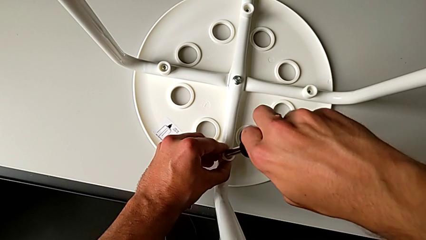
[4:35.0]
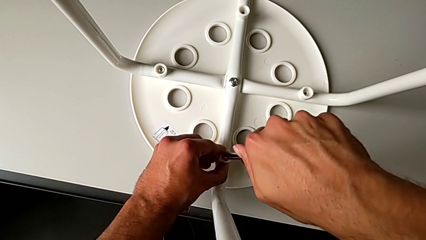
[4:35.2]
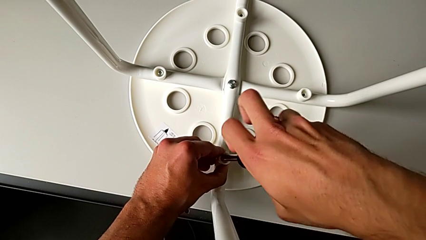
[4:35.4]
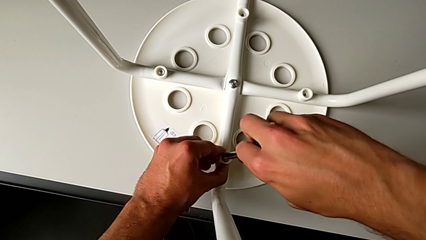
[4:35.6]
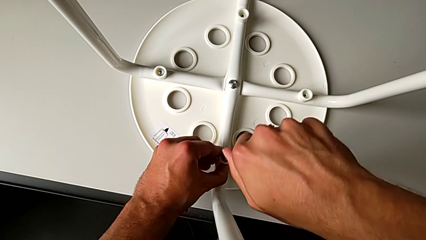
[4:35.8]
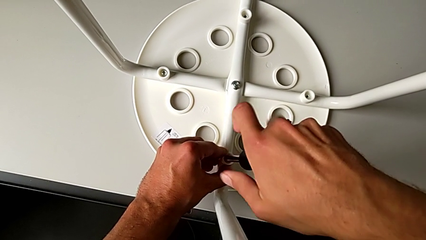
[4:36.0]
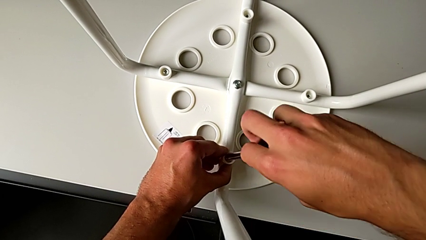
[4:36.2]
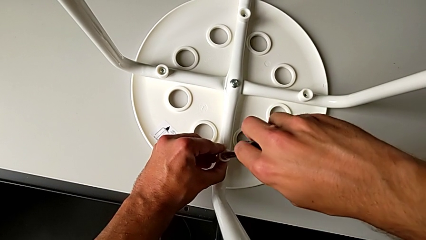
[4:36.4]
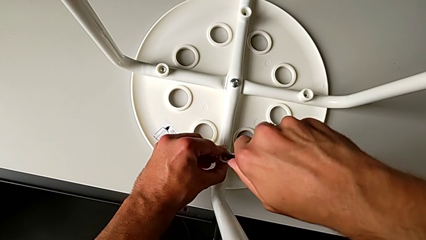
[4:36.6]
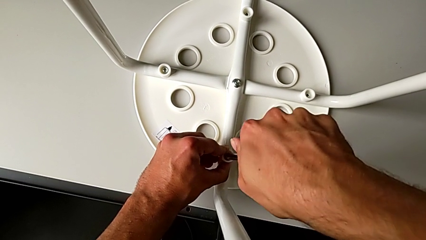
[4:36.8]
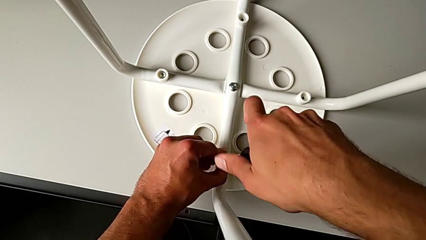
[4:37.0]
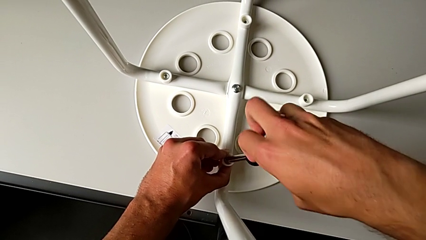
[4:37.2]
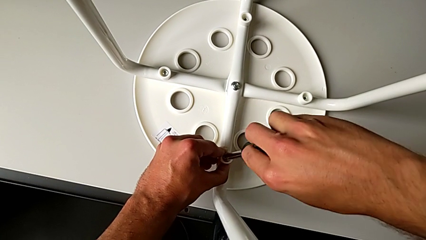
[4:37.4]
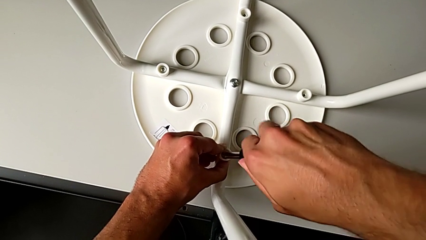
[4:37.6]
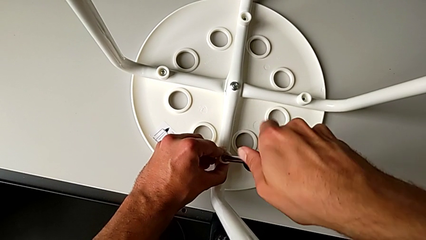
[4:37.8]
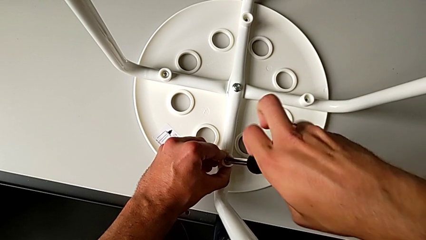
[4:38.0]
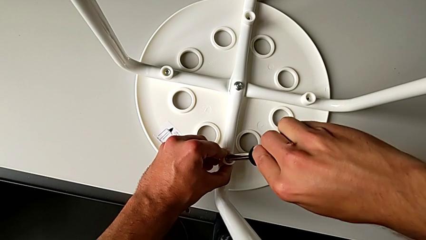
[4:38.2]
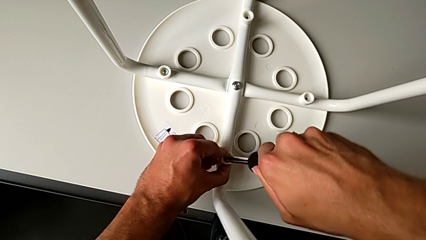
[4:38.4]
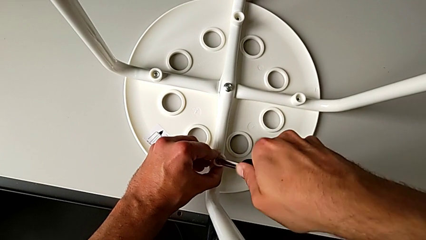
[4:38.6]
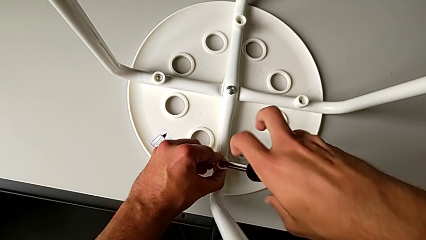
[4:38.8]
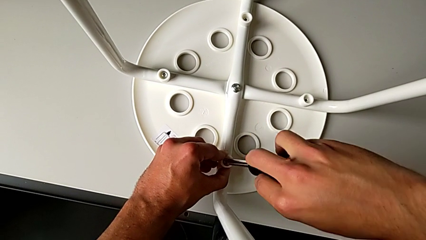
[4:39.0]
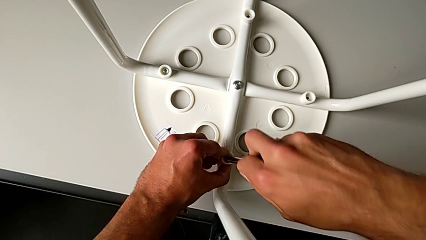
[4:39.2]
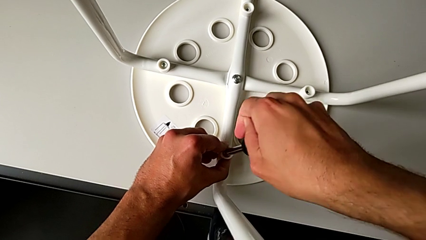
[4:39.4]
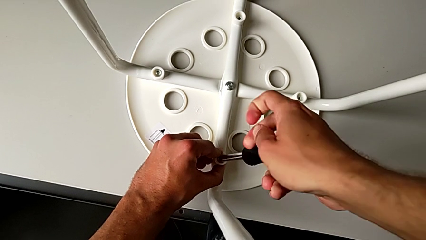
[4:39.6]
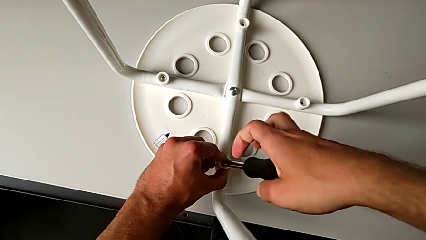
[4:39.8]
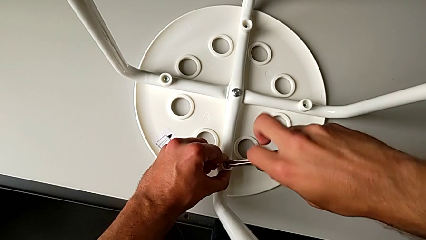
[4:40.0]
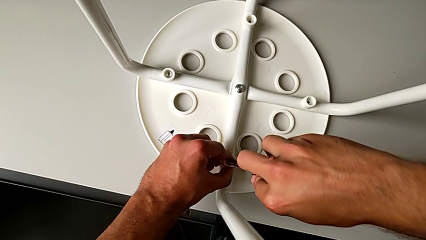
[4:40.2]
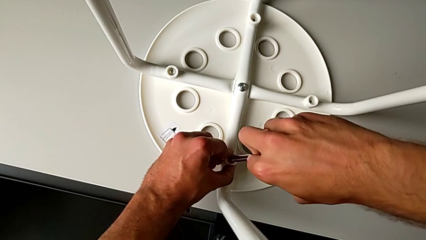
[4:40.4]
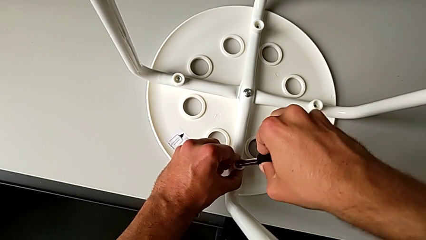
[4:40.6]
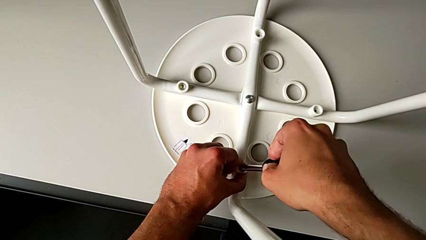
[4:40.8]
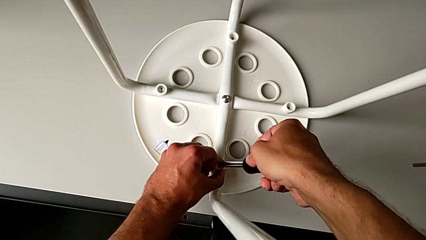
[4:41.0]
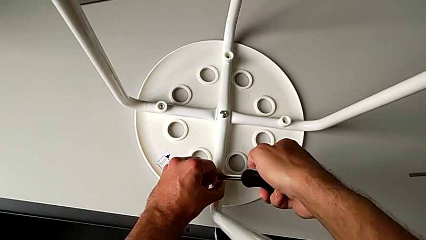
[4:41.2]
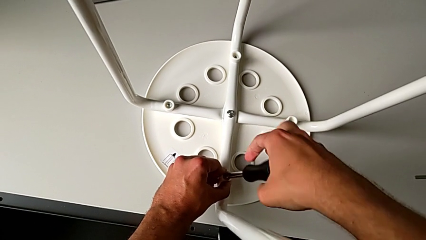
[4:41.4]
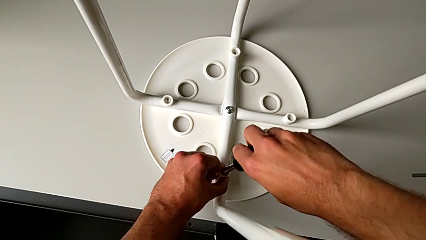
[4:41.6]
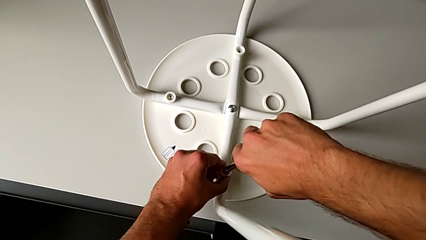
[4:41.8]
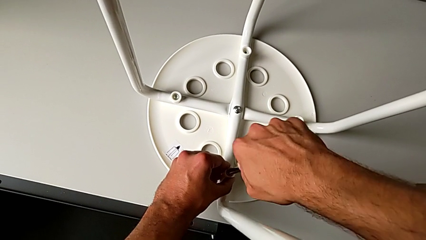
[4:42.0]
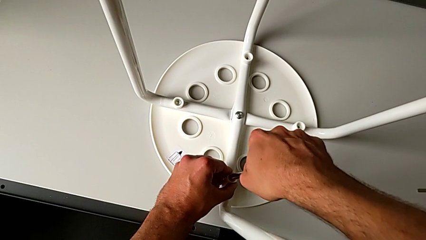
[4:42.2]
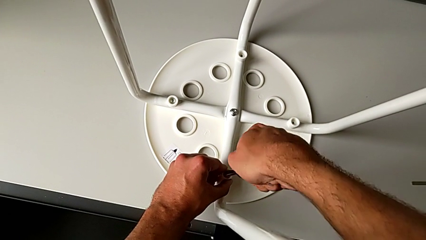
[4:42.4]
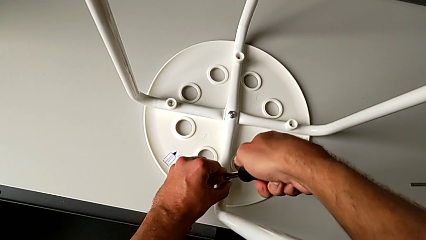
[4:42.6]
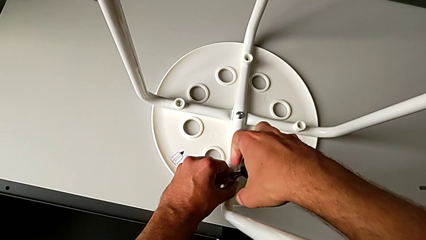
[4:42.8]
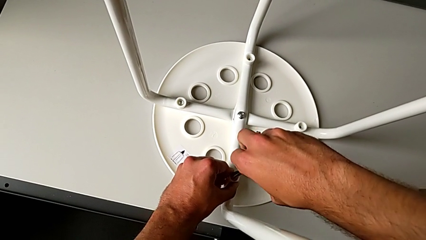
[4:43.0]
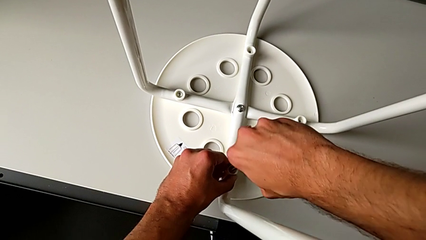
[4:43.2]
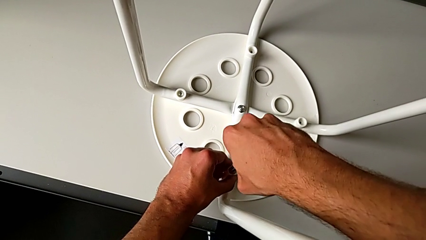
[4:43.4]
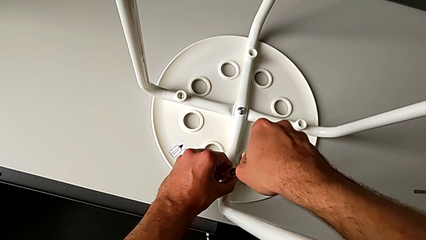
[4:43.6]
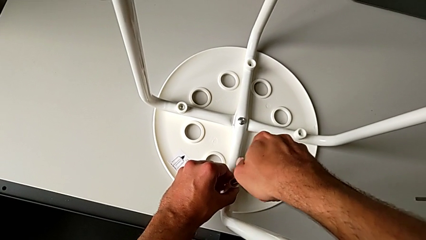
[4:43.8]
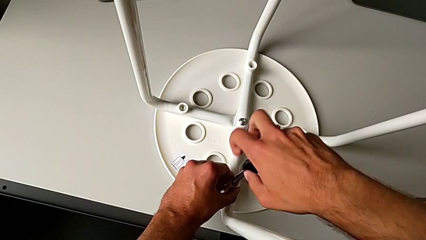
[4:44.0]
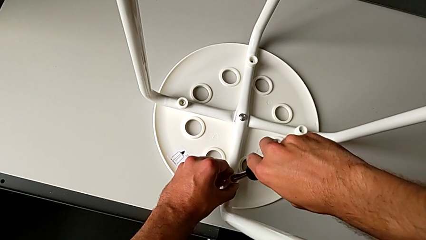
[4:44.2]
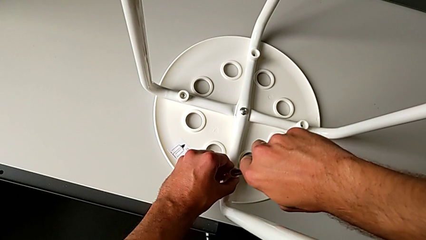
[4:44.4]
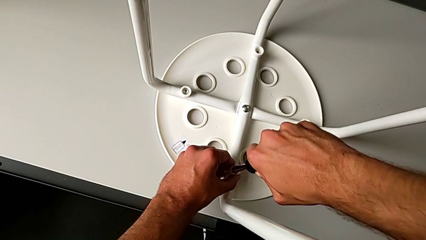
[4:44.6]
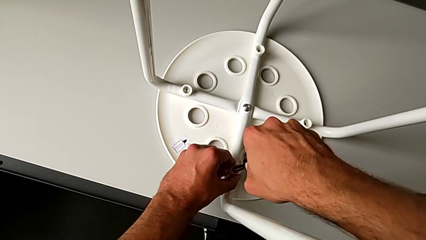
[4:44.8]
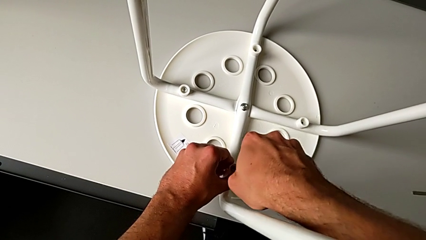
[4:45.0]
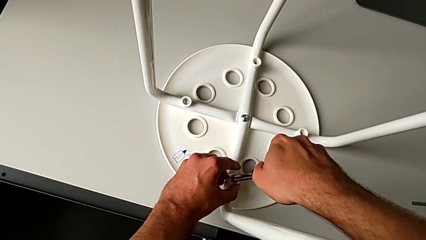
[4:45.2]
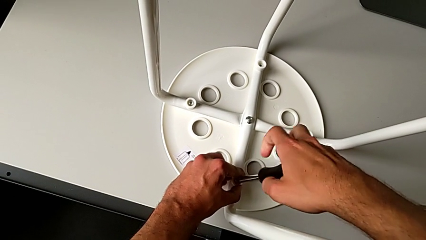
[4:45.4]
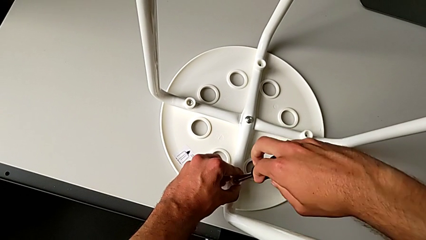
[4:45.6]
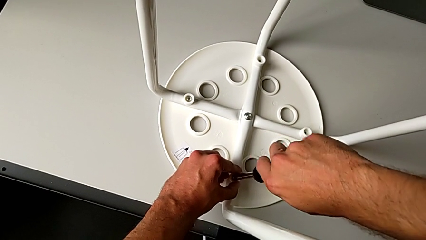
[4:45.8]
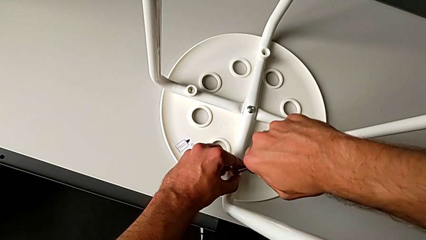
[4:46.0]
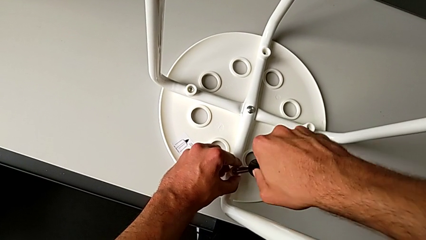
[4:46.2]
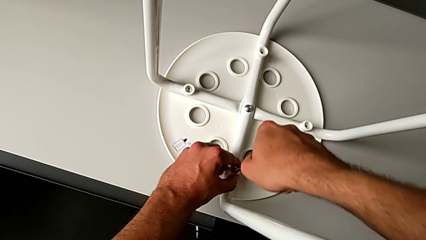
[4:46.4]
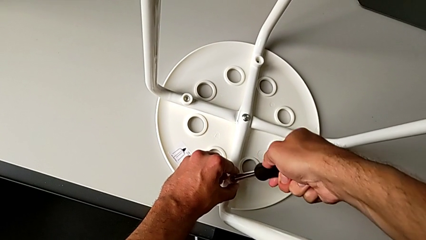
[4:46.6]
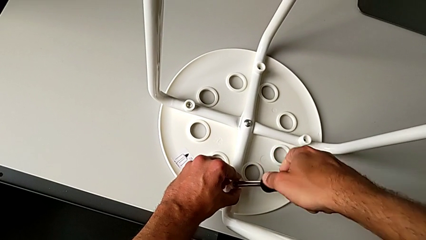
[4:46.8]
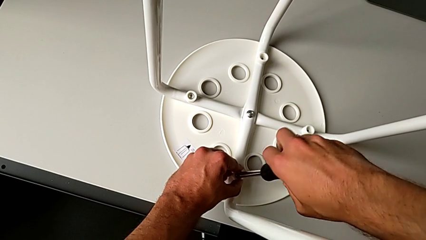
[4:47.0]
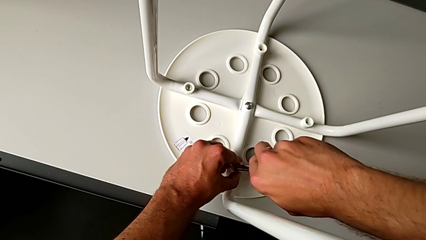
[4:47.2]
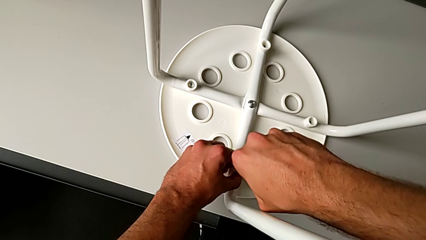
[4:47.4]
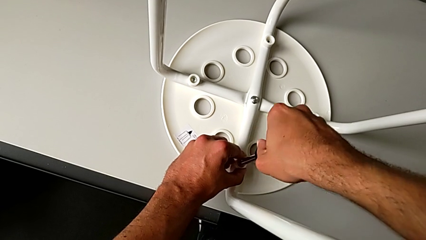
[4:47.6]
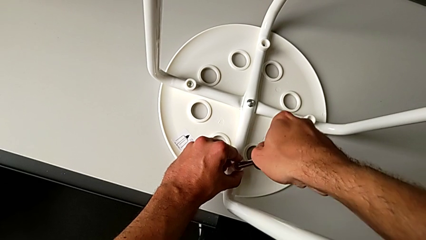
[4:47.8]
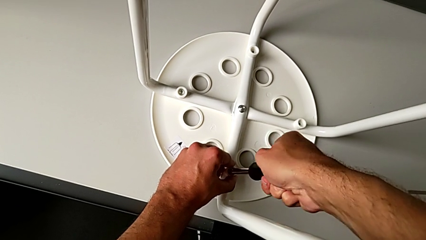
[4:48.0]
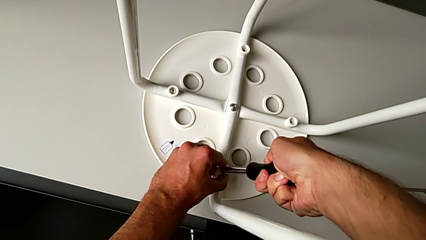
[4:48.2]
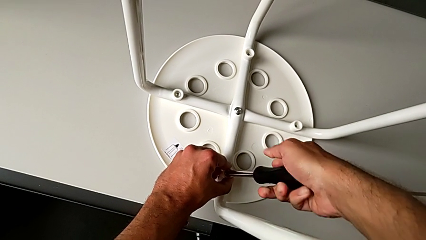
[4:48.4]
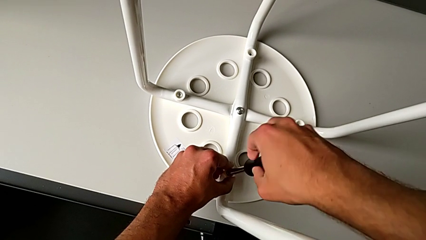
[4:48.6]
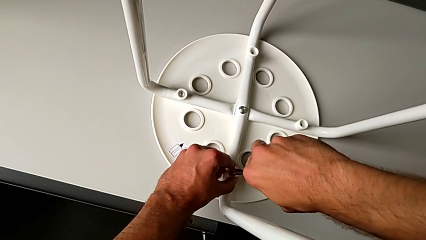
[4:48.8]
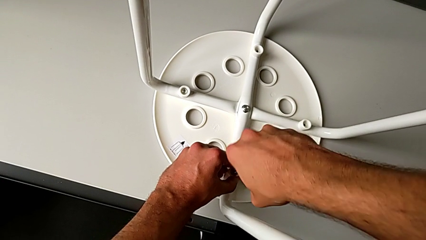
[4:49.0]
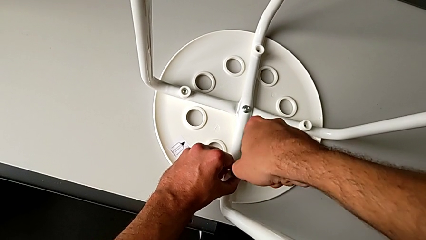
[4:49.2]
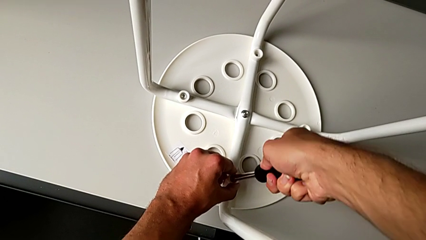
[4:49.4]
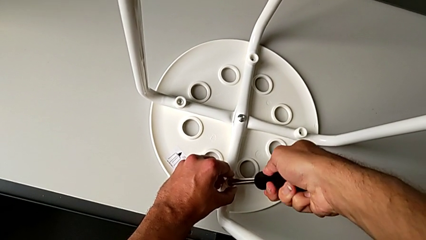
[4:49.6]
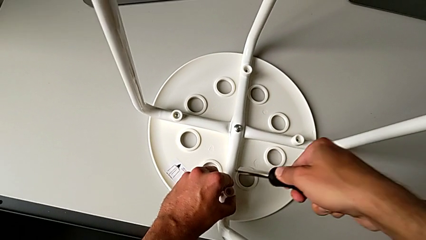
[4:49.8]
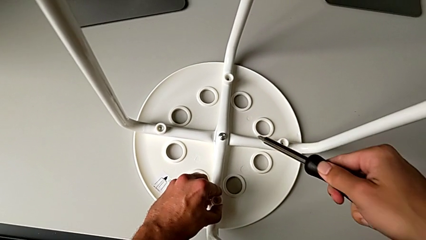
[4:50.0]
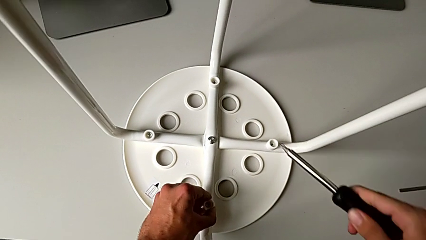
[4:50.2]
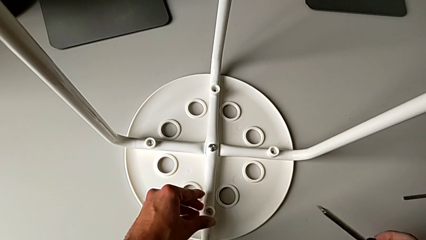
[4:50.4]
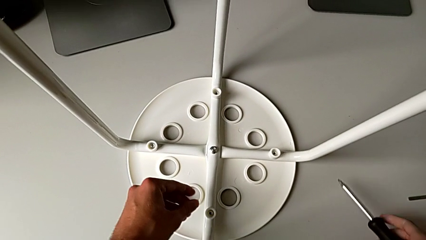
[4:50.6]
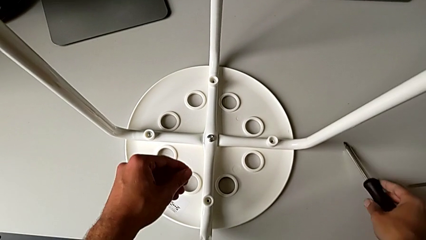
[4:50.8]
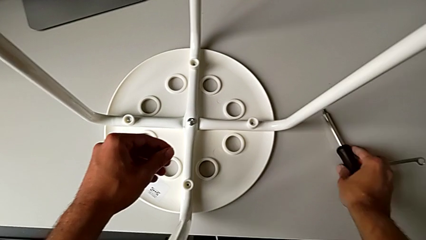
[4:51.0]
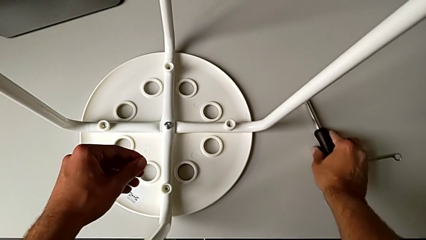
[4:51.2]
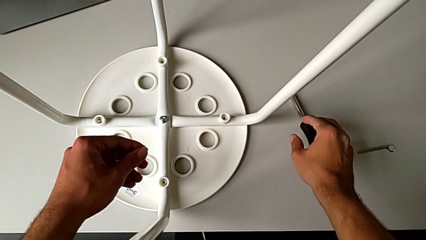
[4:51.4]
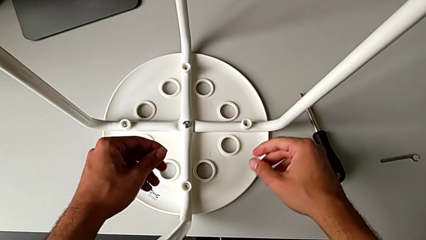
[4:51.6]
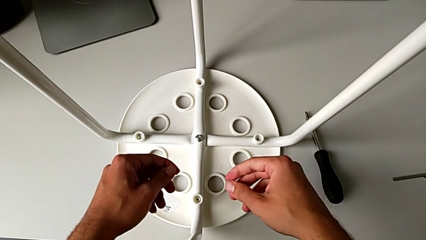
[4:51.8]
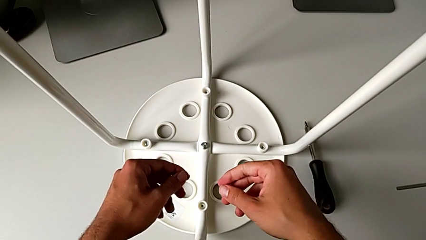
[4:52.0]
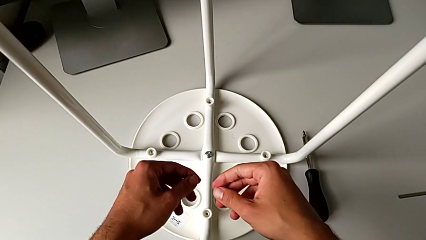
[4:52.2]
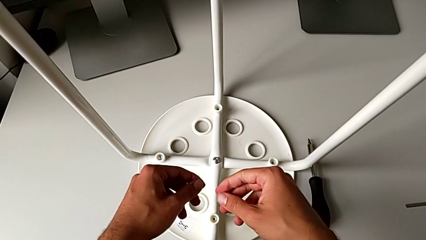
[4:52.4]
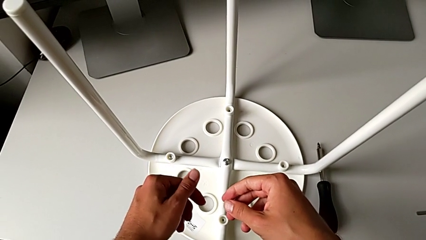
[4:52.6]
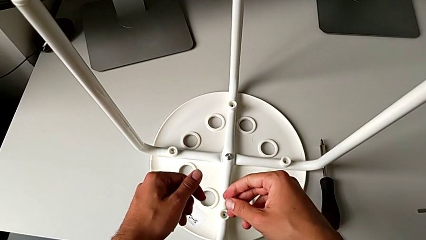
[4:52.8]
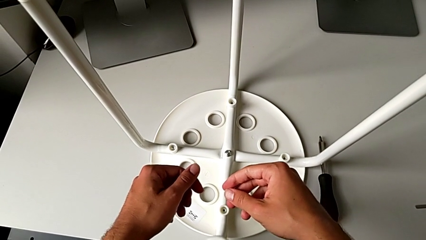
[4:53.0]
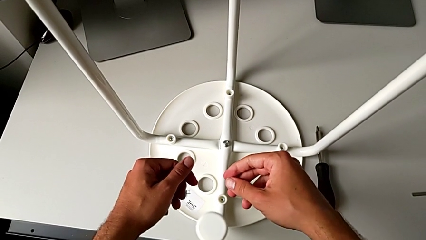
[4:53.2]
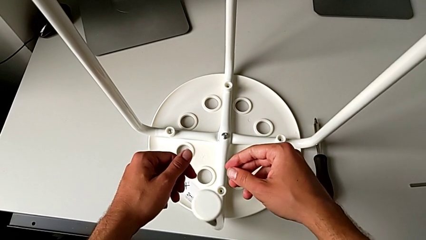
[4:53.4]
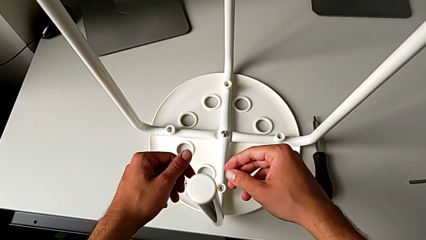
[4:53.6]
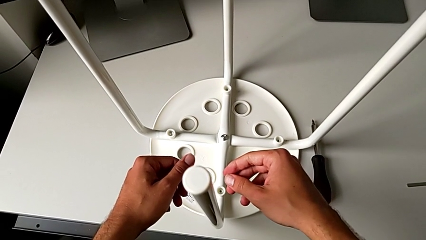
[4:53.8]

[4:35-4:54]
The camera wearer is attaching the legs to the IKEA chair. They keep screwing the screw, withdraw the screwdriver and place it.
